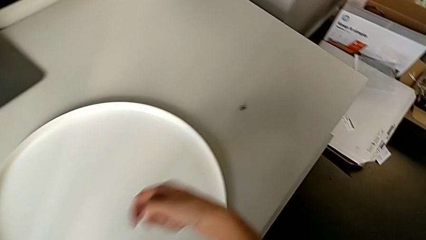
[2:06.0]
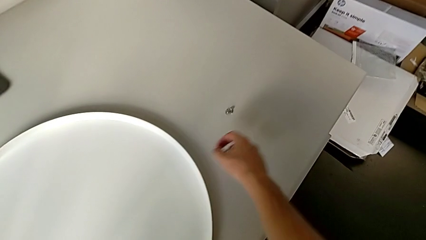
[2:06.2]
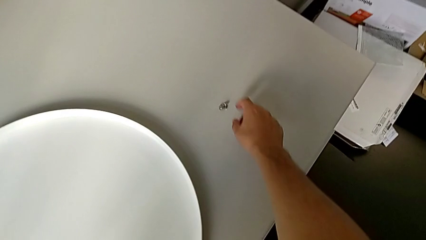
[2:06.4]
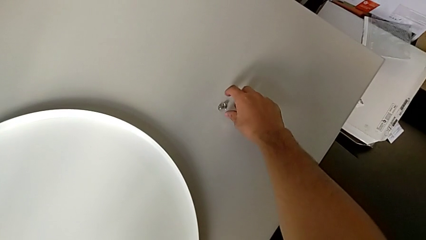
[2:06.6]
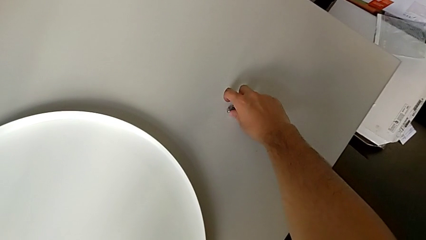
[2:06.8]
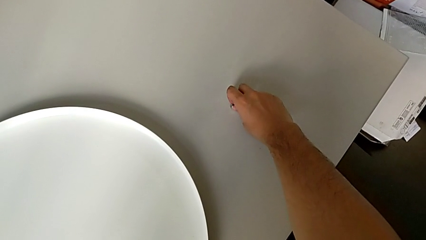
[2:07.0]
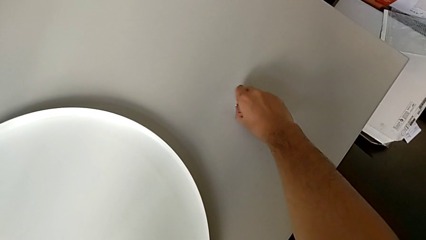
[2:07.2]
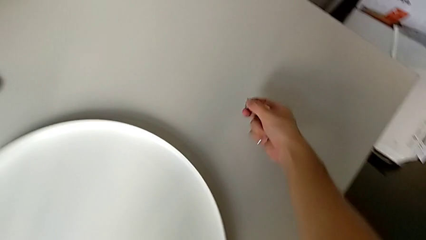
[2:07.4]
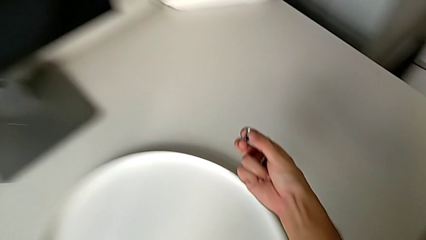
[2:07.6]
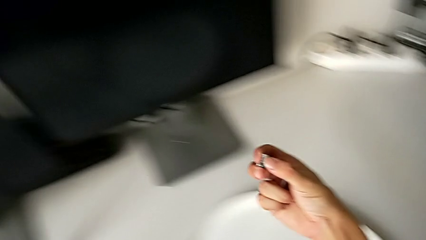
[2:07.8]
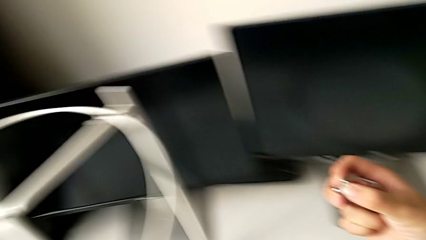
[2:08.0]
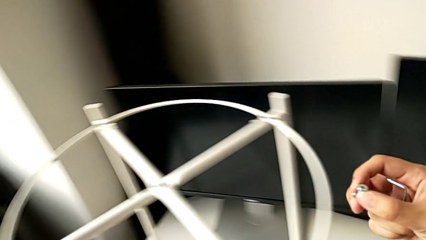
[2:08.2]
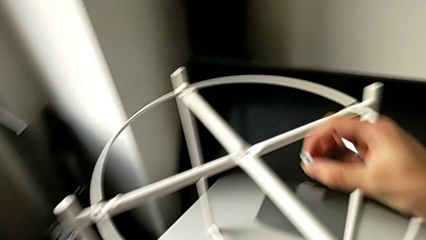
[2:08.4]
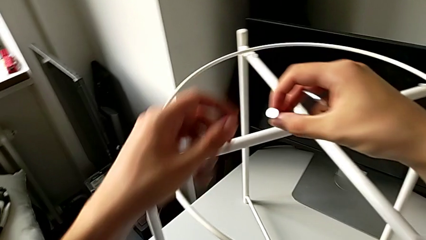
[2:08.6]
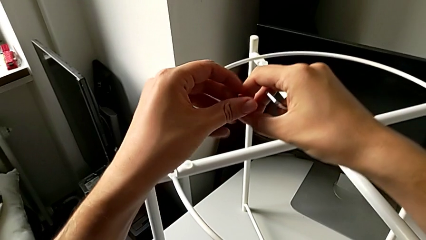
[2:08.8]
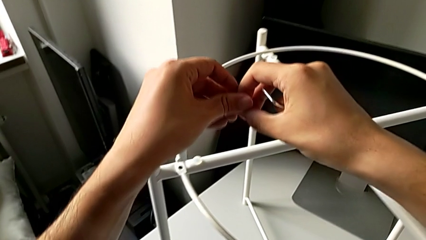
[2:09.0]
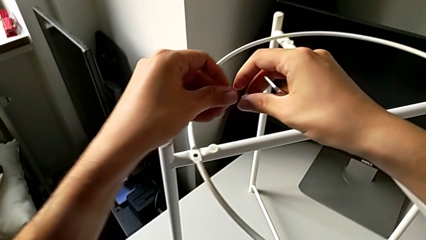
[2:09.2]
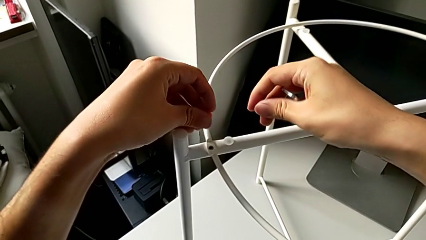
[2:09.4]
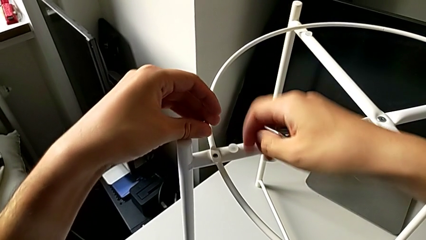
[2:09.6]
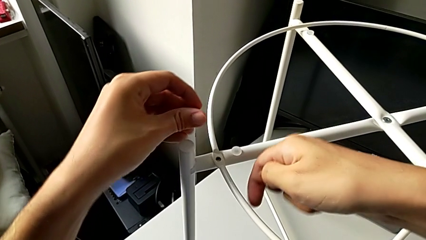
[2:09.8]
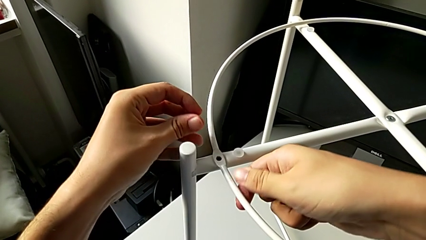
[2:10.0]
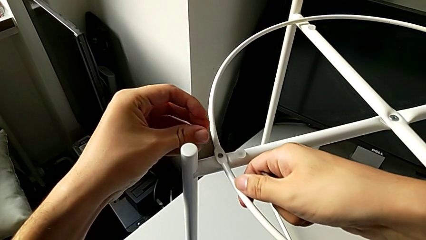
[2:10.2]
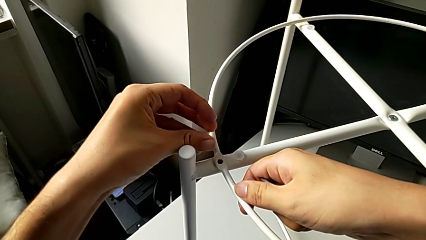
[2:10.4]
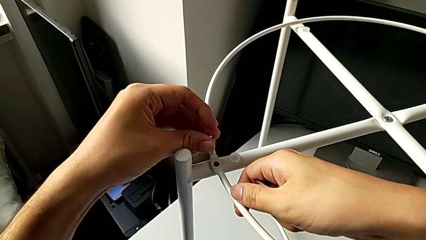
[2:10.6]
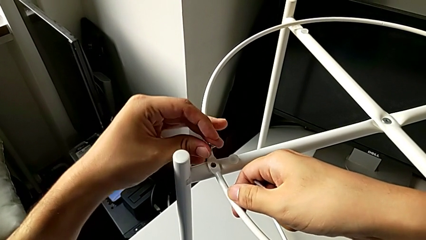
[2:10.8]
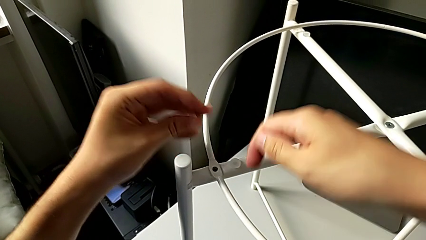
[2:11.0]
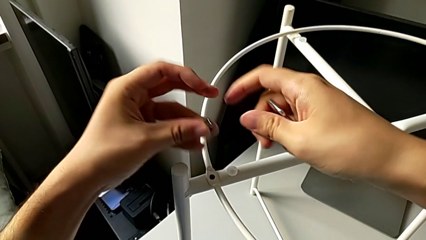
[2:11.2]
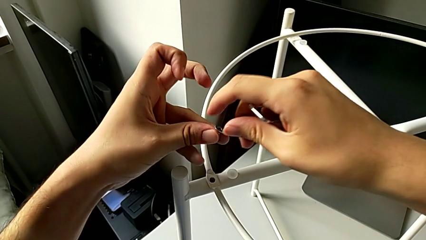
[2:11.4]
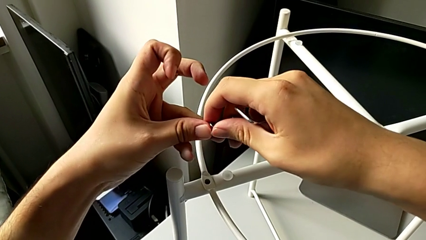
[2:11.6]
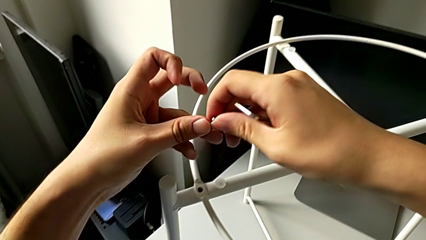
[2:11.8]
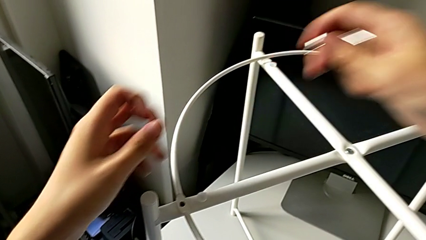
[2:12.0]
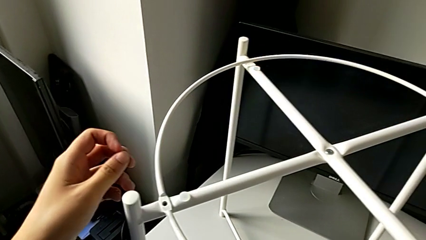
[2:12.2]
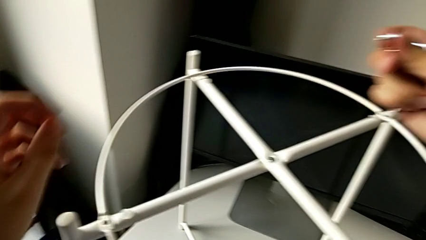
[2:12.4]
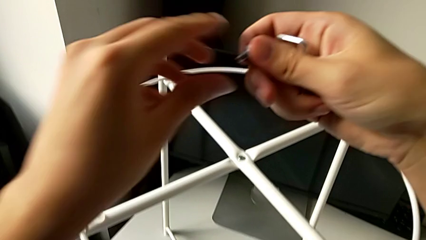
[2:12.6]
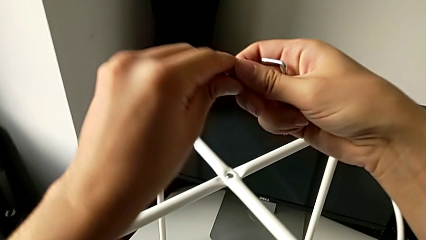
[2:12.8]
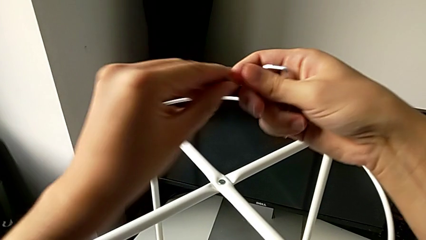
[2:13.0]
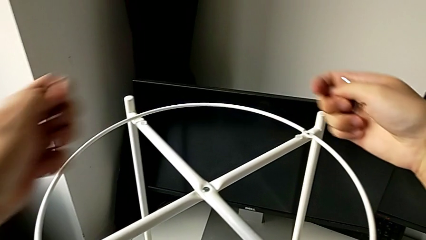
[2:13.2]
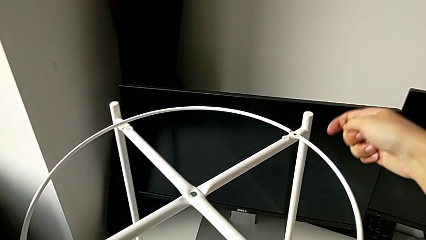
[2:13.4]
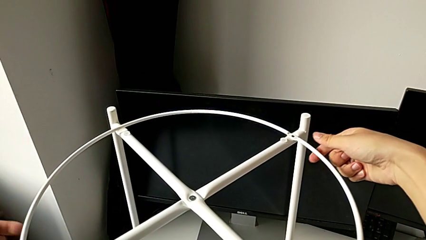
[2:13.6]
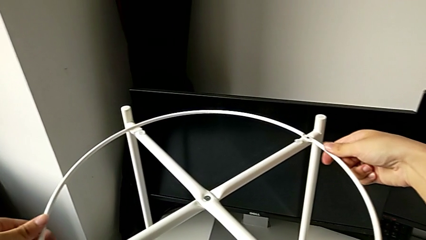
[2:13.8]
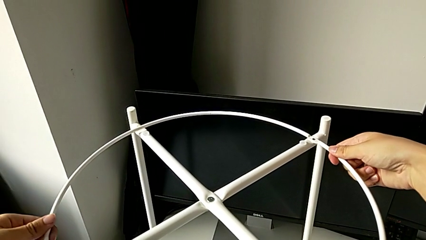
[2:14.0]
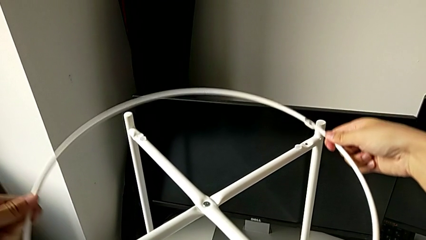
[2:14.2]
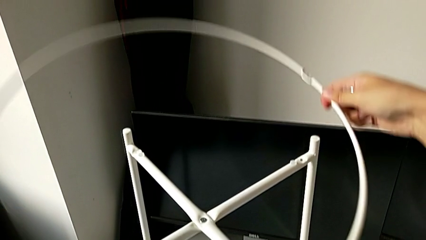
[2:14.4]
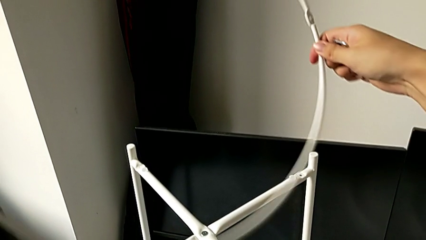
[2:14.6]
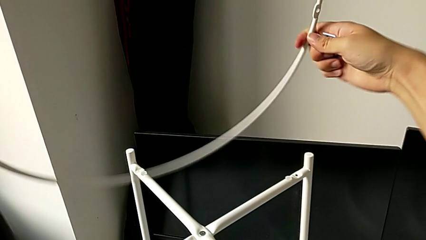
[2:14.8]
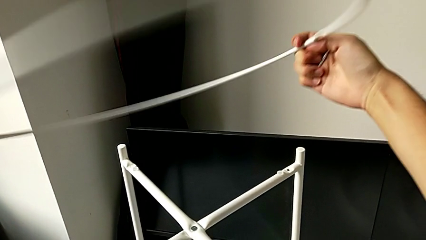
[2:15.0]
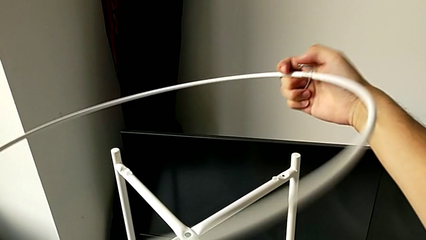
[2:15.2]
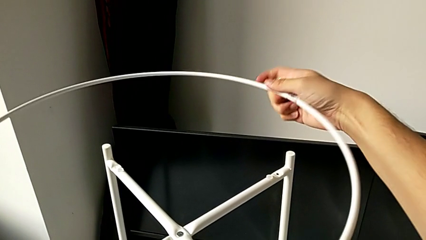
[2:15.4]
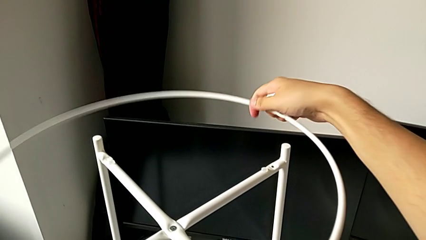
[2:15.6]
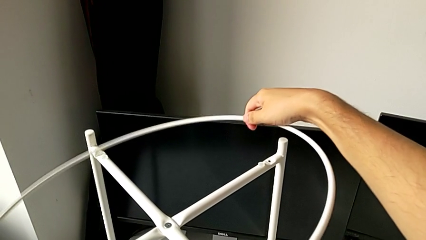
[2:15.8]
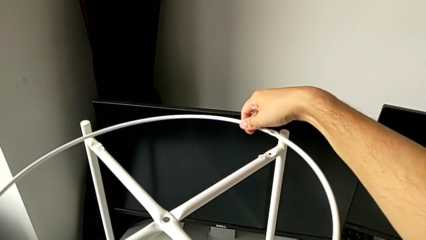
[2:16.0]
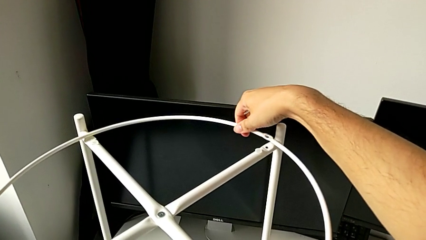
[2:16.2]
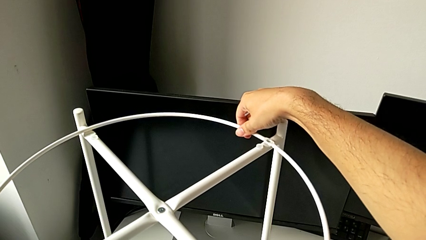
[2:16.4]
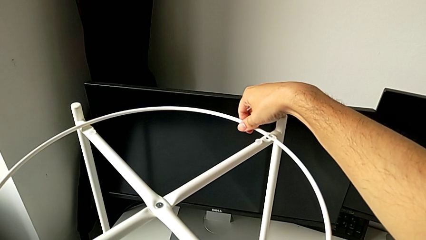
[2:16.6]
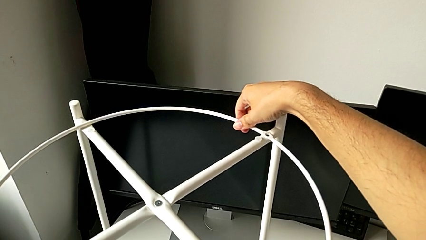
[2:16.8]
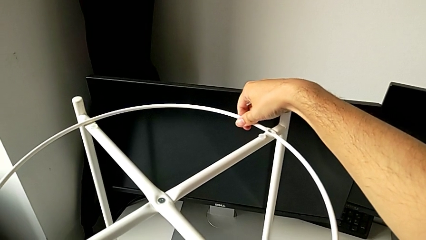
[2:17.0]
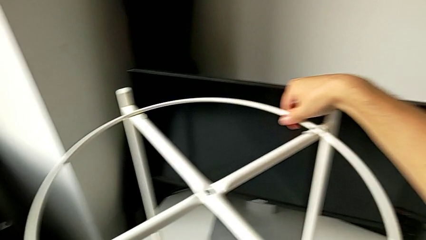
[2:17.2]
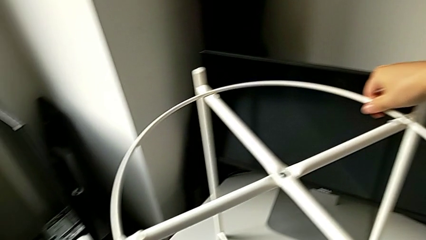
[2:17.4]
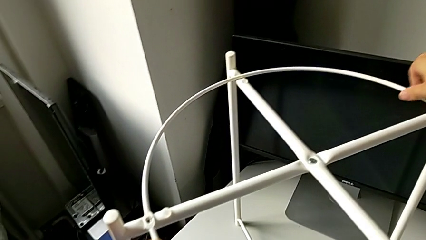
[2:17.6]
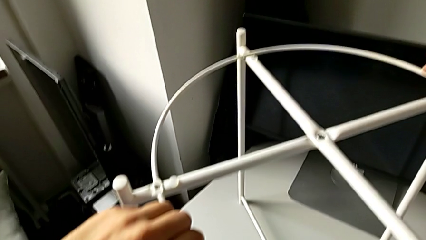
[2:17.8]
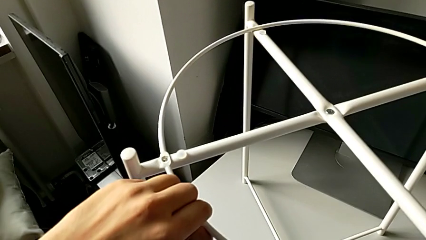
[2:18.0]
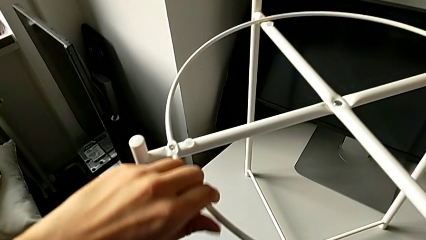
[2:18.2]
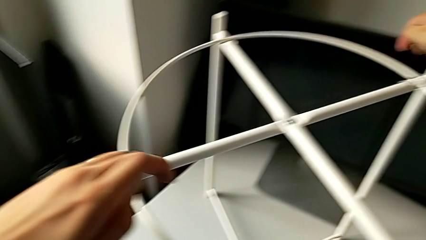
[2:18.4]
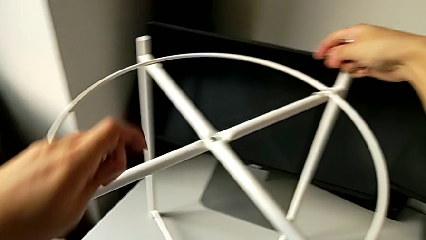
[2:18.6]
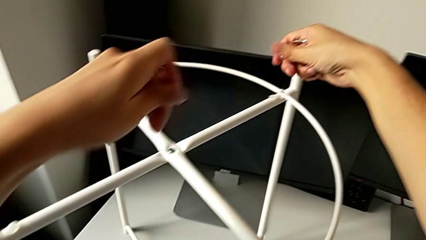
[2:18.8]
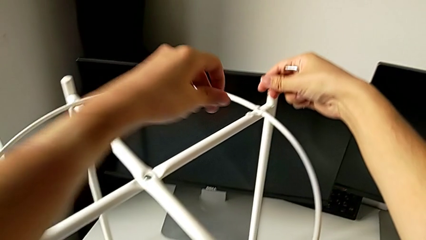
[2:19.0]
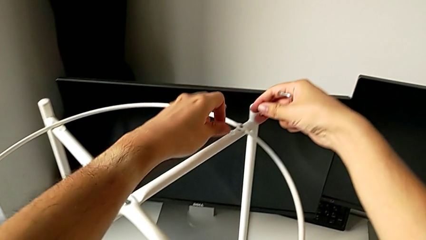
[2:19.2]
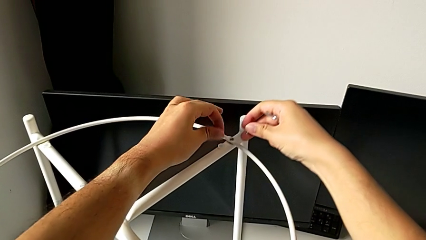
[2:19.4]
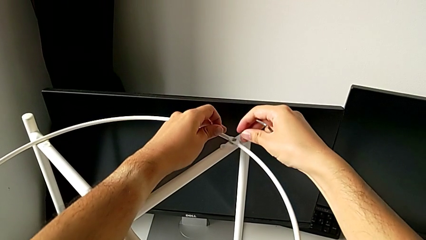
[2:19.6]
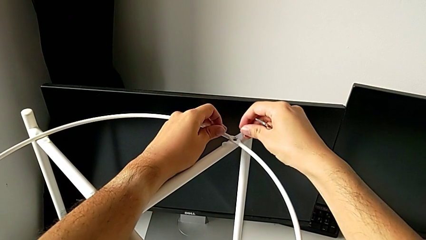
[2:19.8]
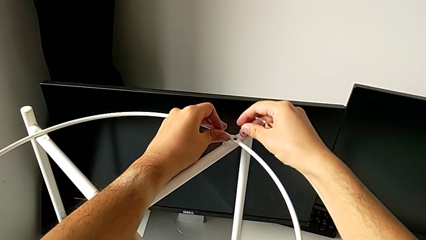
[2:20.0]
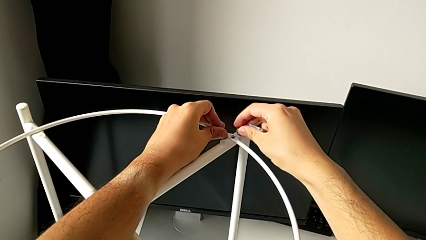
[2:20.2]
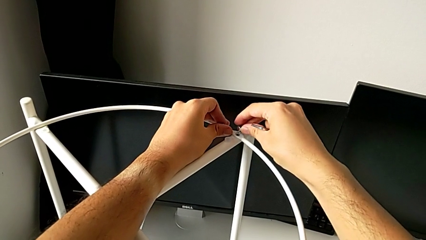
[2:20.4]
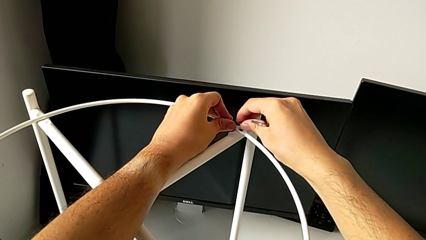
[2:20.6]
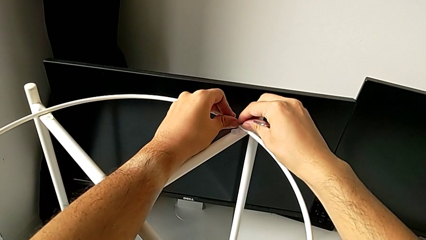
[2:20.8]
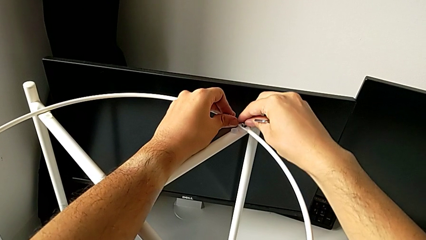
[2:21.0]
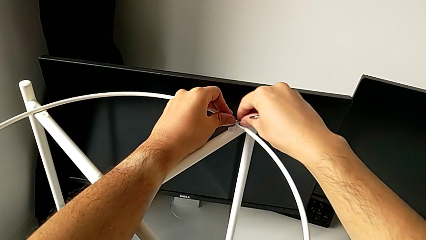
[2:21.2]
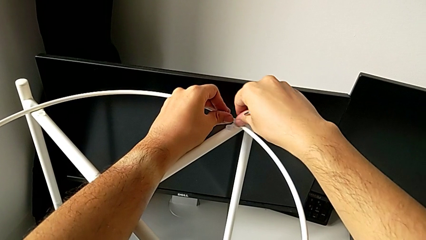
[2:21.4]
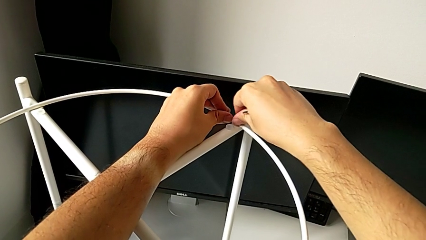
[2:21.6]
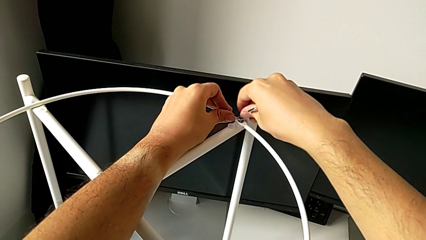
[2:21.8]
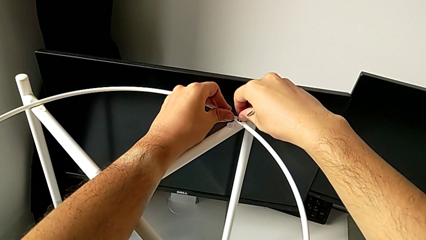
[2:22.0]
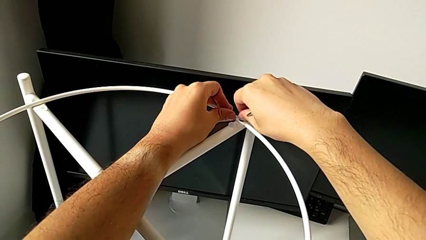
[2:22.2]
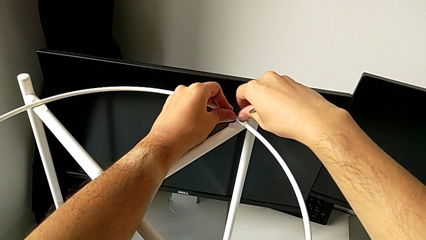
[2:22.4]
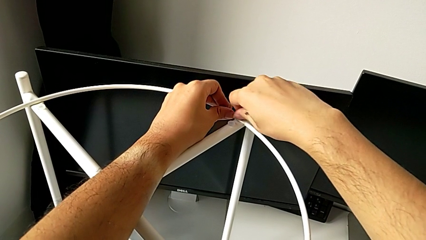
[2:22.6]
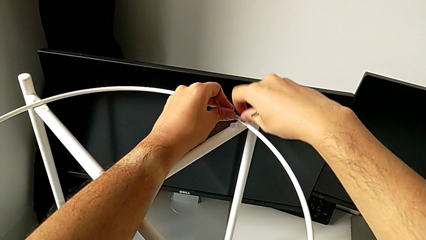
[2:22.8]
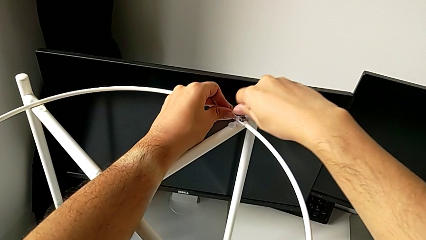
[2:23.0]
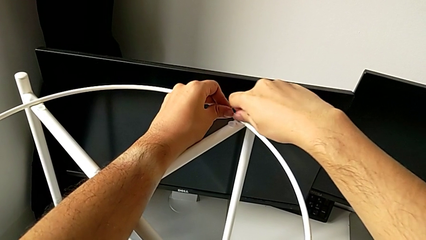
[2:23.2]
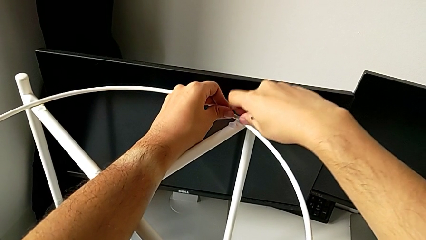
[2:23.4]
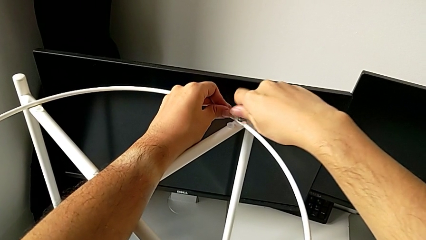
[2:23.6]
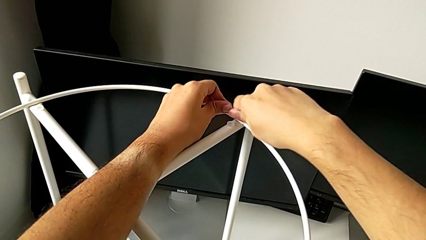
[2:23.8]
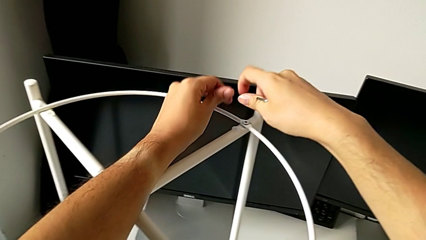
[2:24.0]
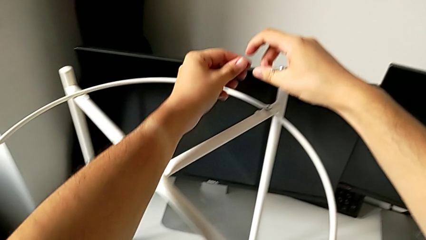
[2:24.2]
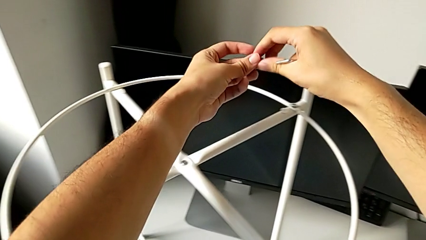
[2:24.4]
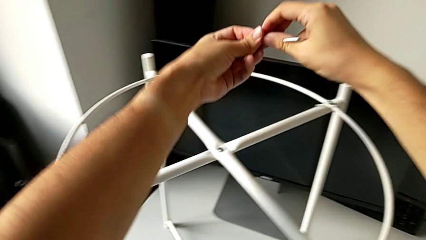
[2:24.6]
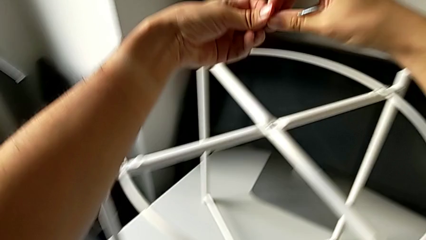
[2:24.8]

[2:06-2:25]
The camera wearer is screwing the circle on the legs. They grab the hex socket head, lift it, grab it, wrongly align the circle, grab the hex socket head twice, grab the circle, rotate it, place it, align it and insert the hex socket head twice.
